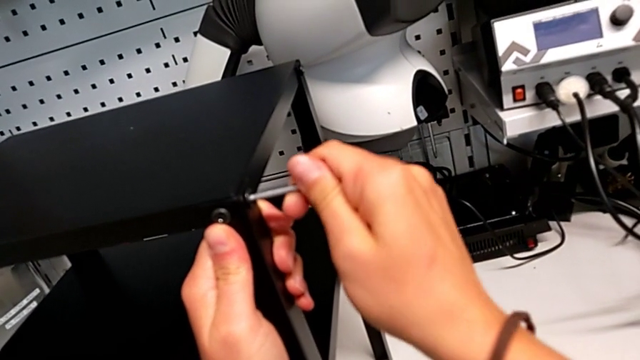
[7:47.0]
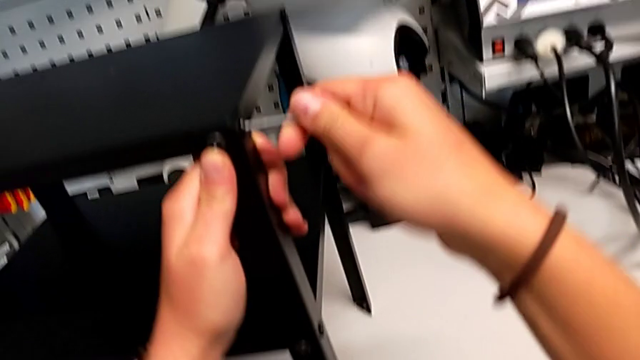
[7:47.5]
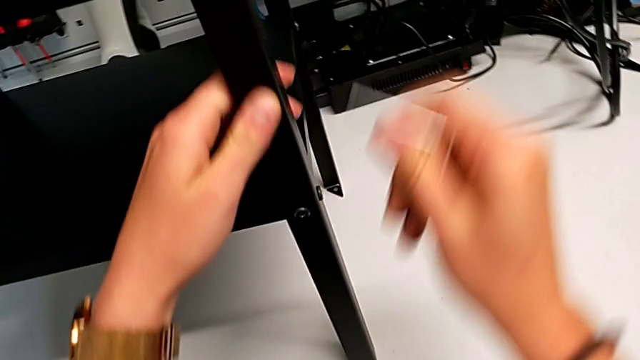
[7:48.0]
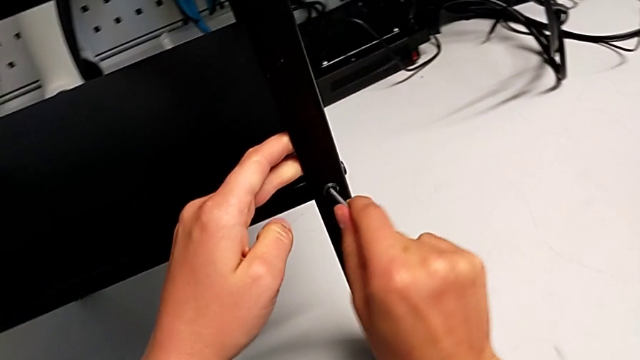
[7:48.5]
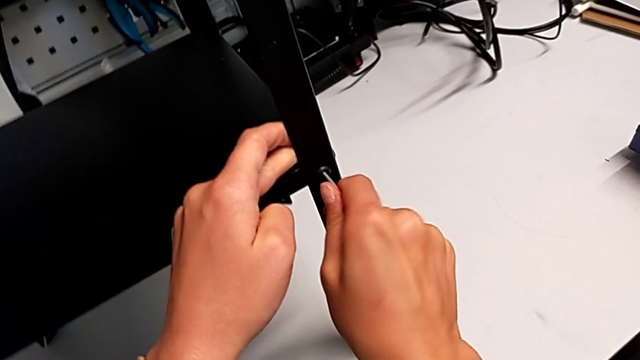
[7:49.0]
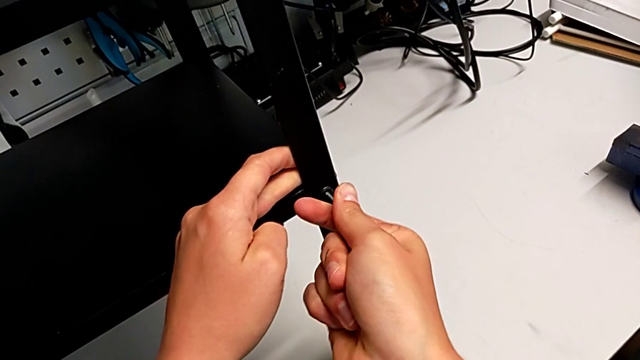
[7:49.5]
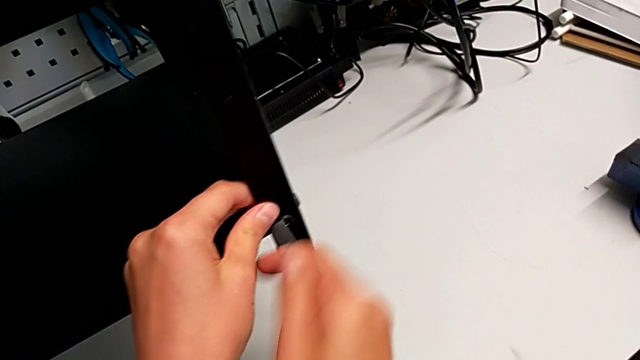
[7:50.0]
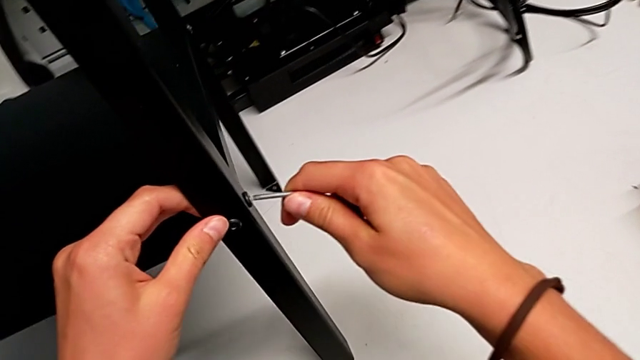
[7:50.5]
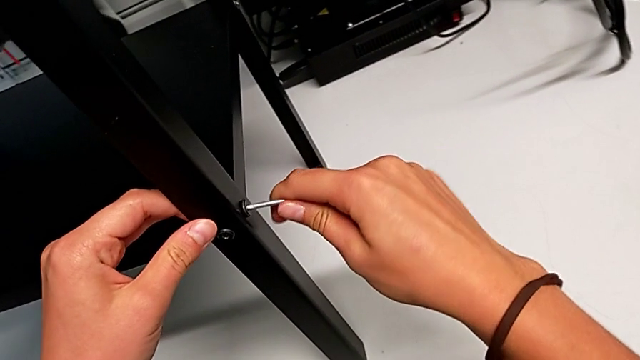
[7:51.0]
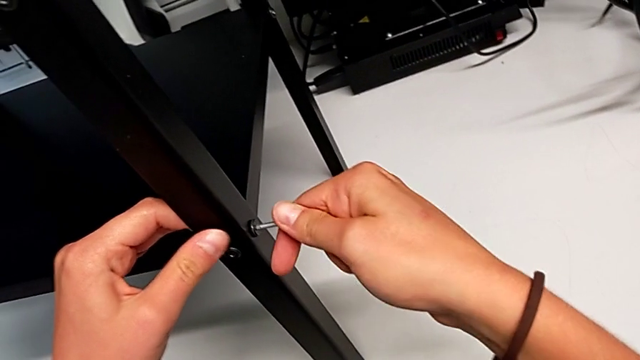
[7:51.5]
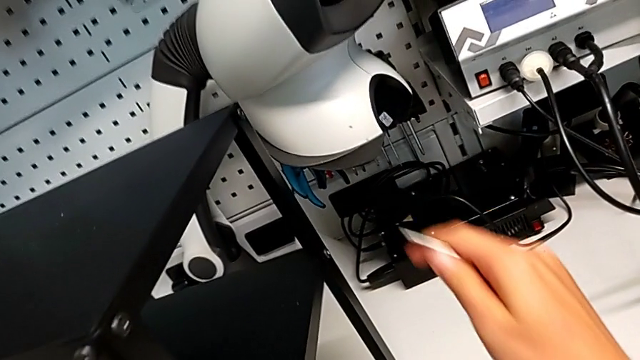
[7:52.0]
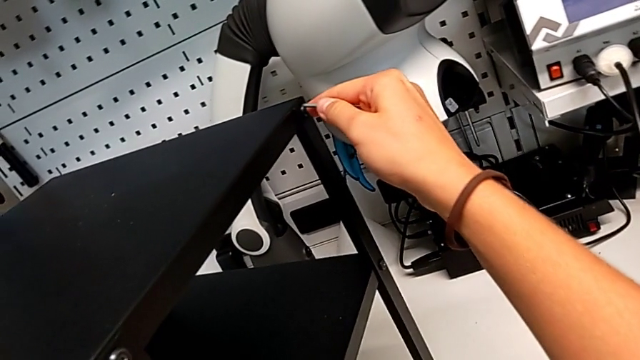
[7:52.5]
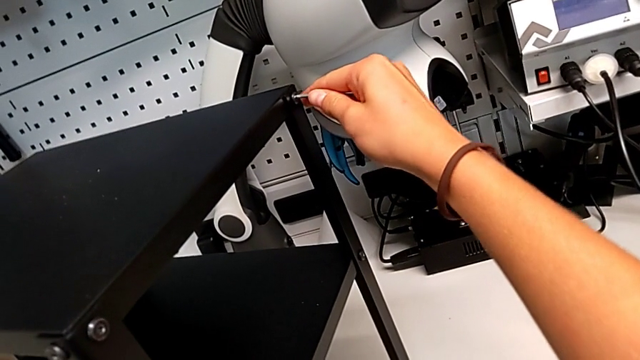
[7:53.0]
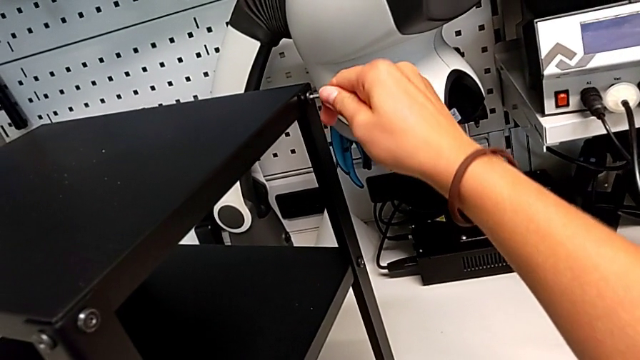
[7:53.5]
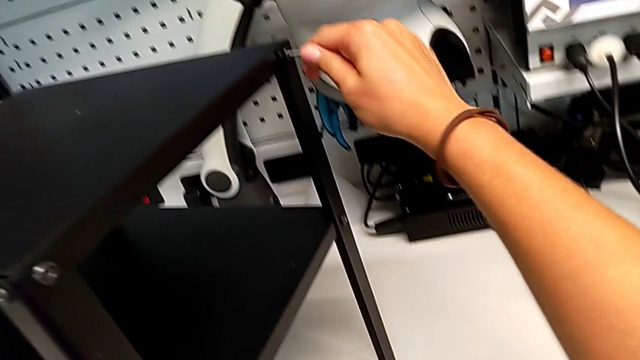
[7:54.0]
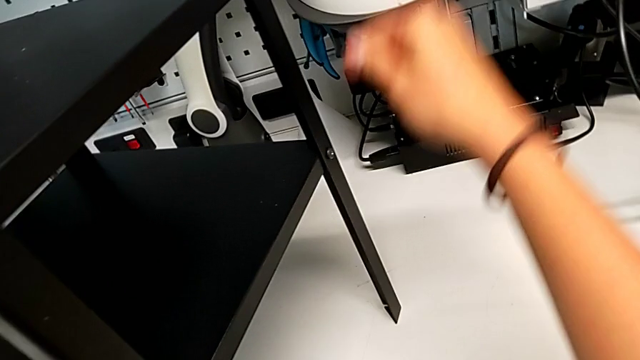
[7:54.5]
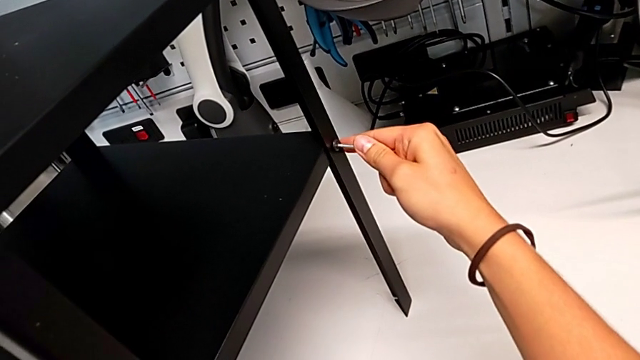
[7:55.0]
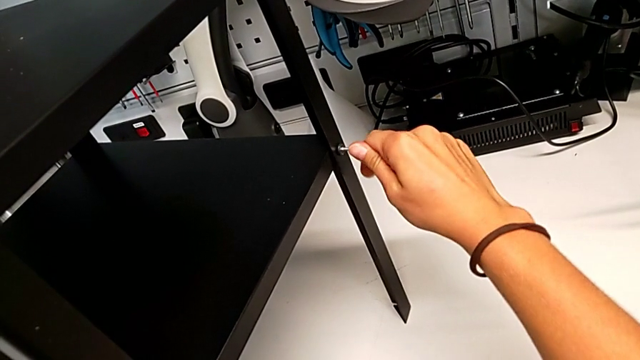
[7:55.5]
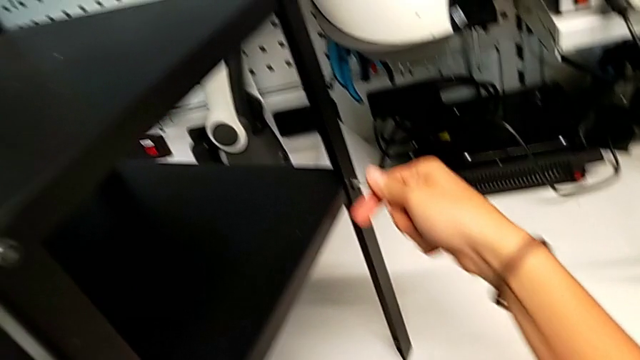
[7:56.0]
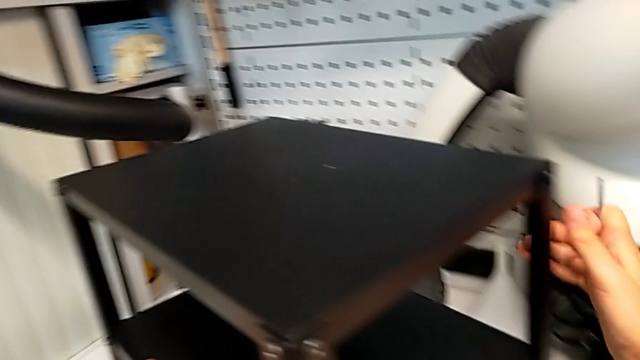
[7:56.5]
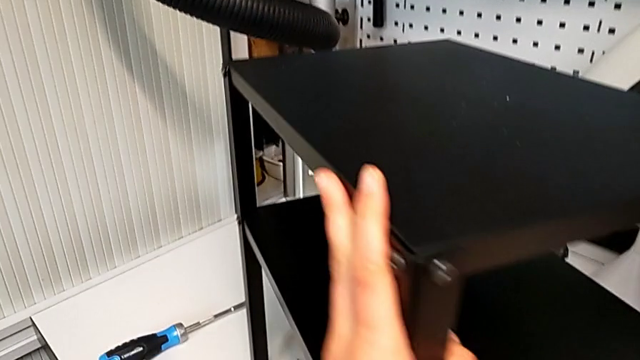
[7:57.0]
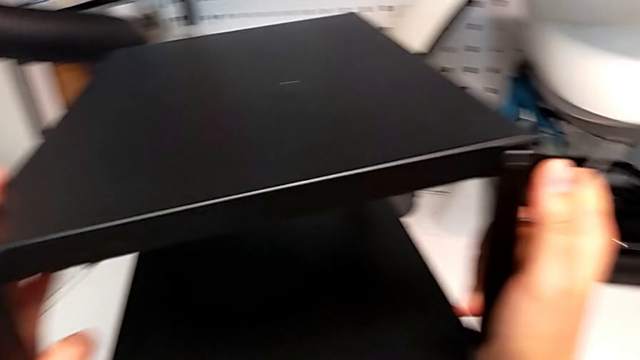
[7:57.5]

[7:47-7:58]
The camera wearer is tightening all the screws. They screw the second hex socket head, screw the third hex socket head, screw the fourth hex socket head, screw the fifth hex socket head and screw the sixth hex socket head.

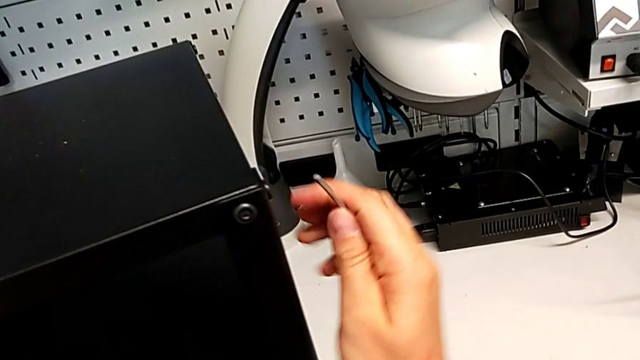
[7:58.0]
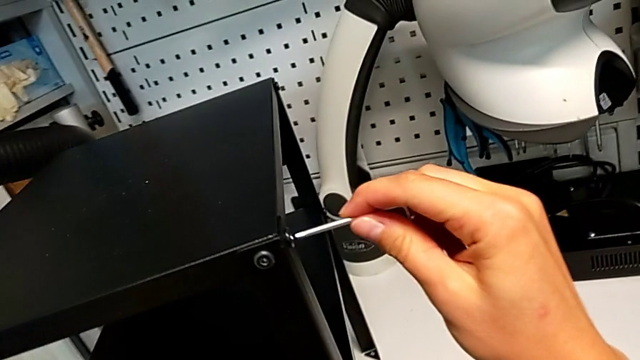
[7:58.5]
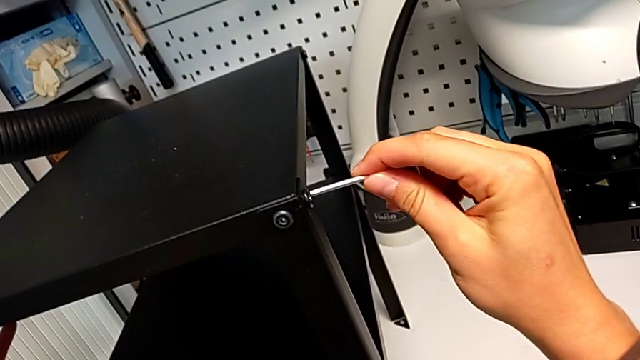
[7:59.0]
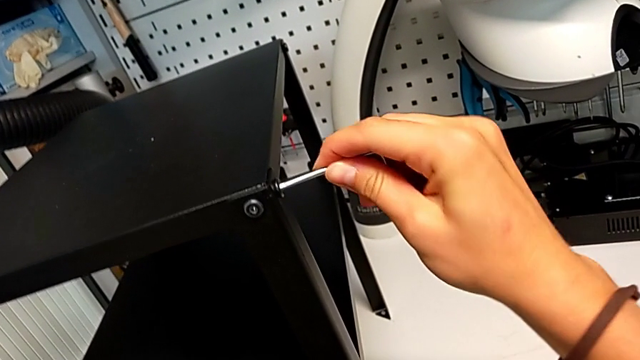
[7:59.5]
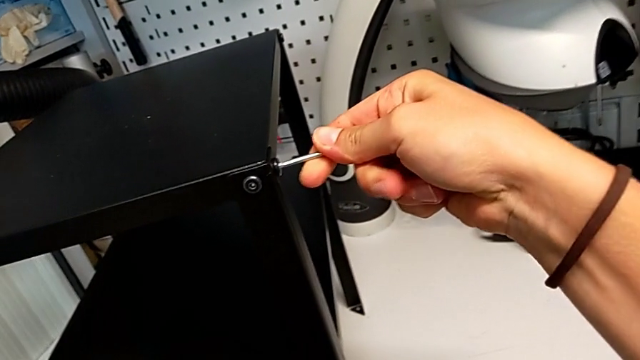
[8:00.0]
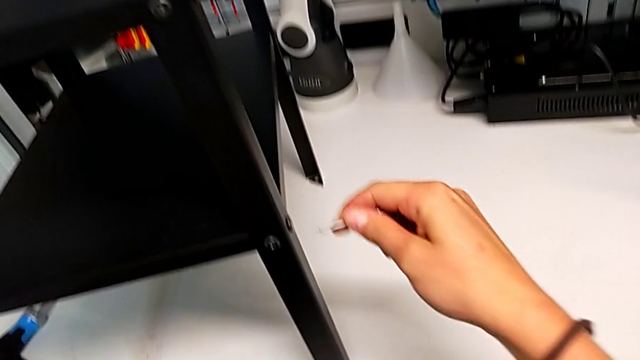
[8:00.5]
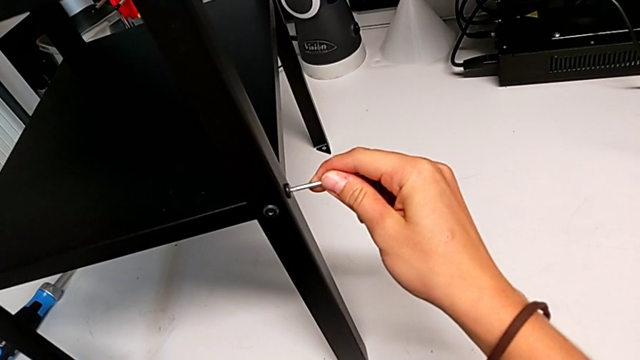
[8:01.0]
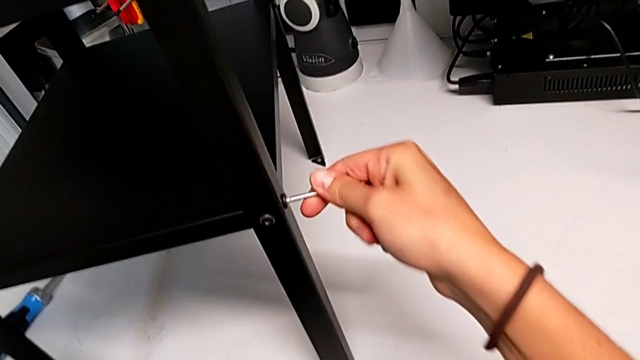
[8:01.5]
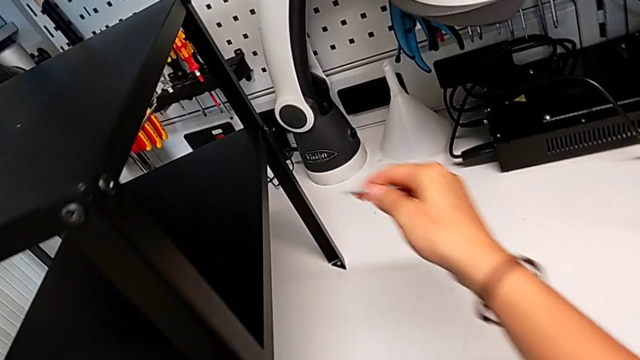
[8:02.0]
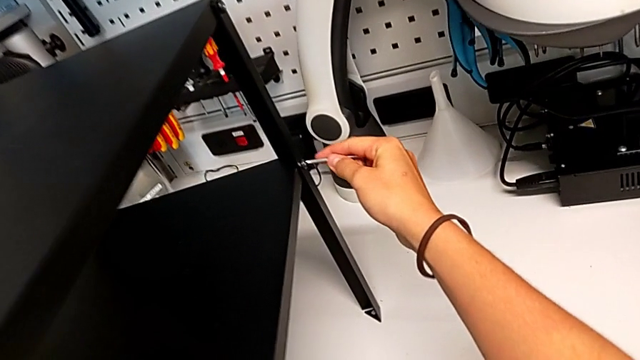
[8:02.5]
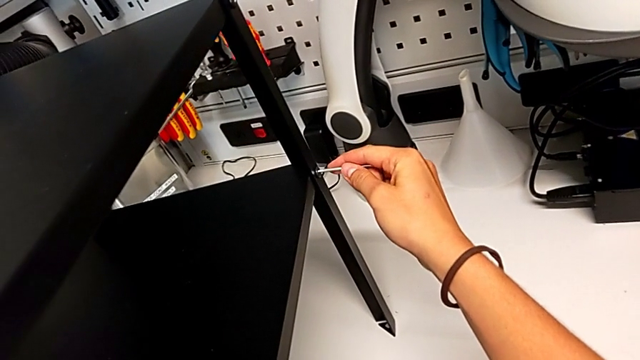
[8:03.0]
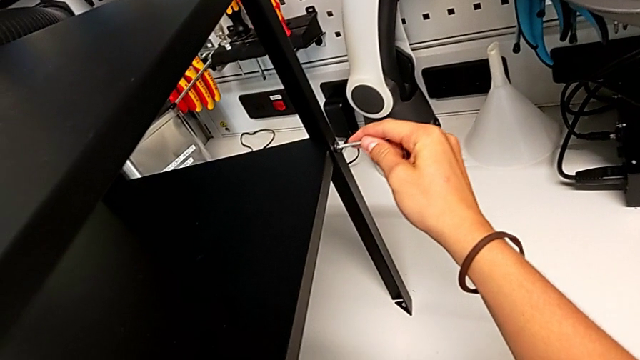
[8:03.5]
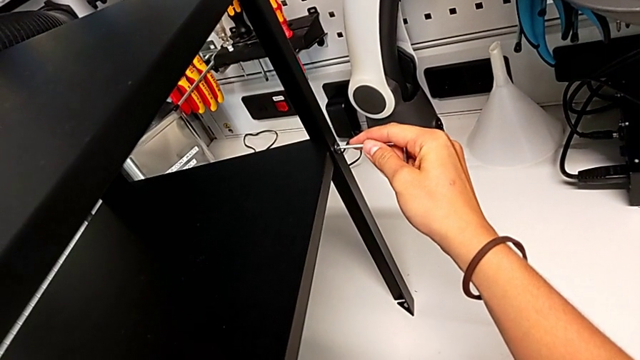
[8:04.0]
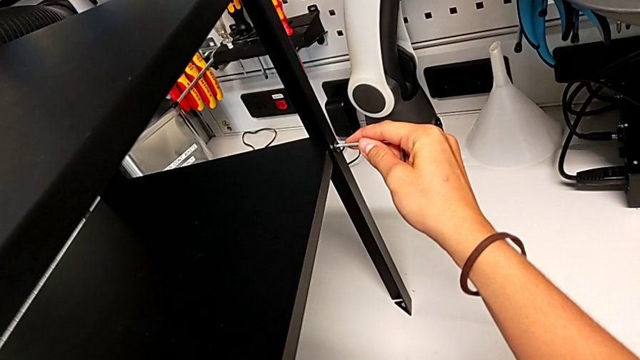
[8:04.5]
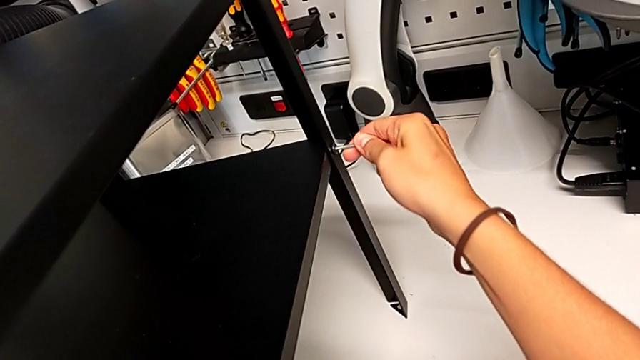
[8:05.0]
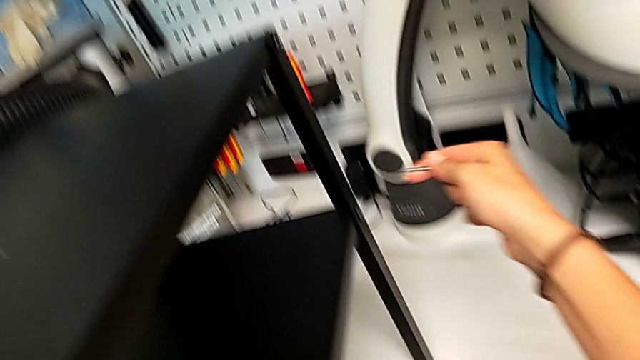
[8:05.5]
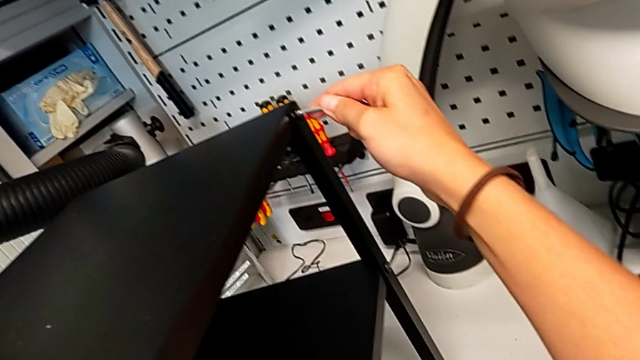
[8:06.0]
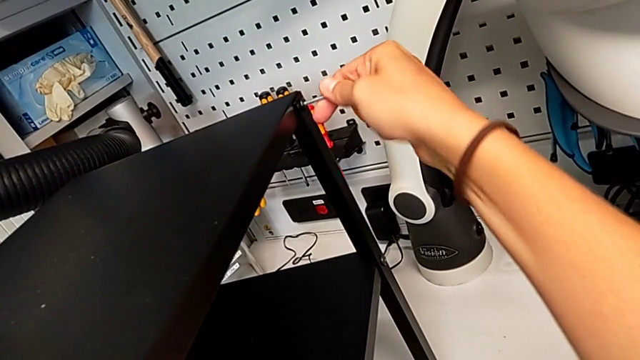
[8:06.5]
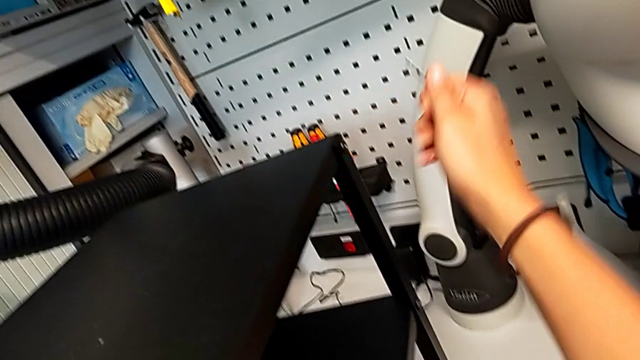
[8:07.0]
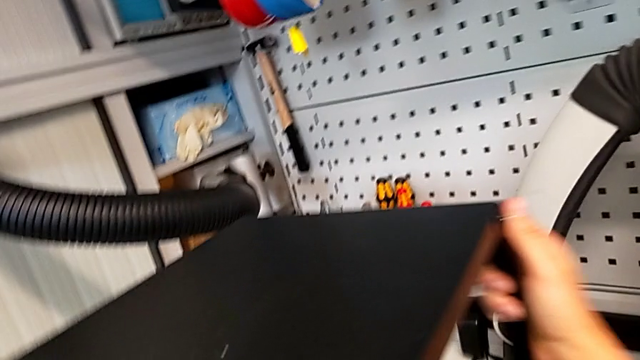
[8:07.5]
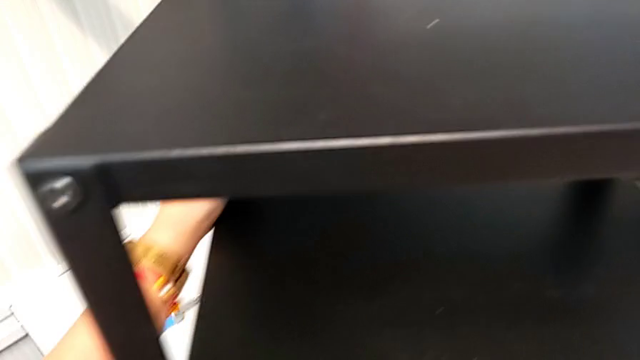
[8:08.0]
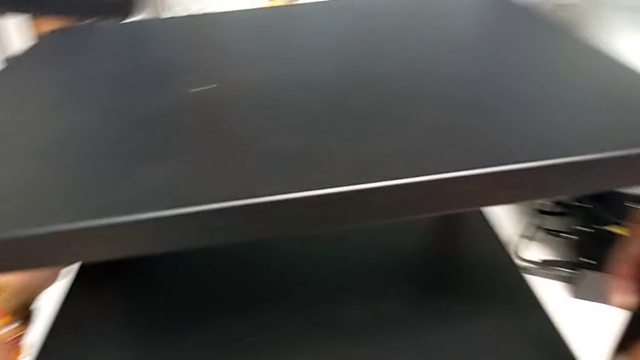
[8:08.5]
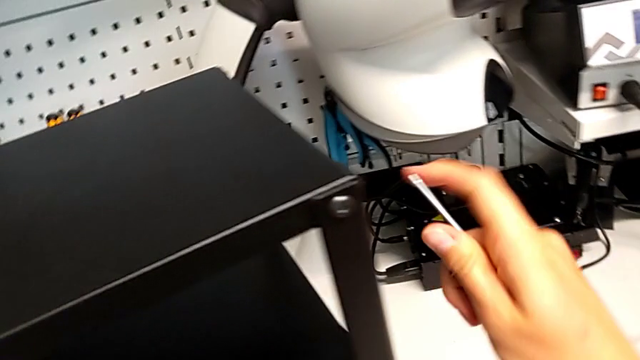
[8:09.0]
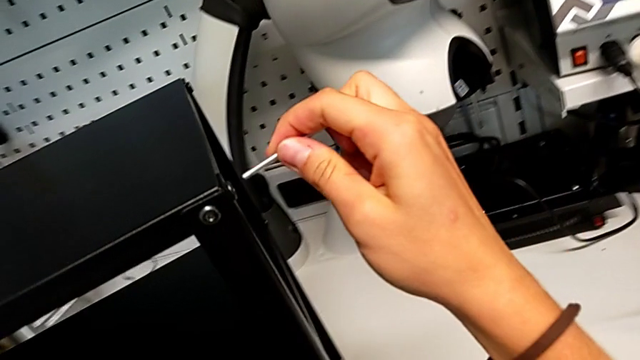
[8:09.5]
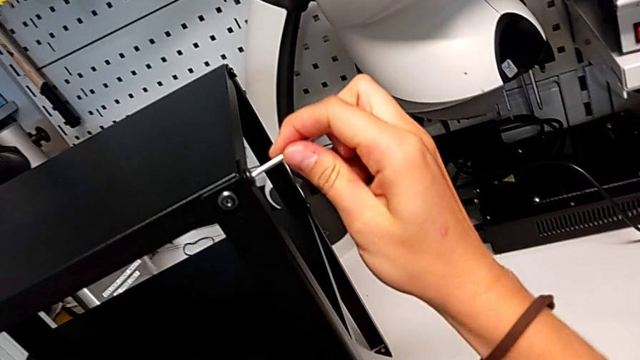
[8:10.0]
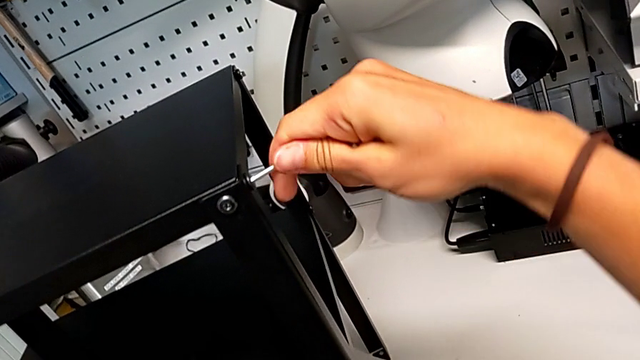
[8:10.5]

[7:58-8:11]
The camera wearer is tightening all the screws. They screw the seventh hex socket head, screw the eighth hex socket head, screw the ninth hex socket head, screw the eleventh hex socket head and screw the twelfth hex socket head.
